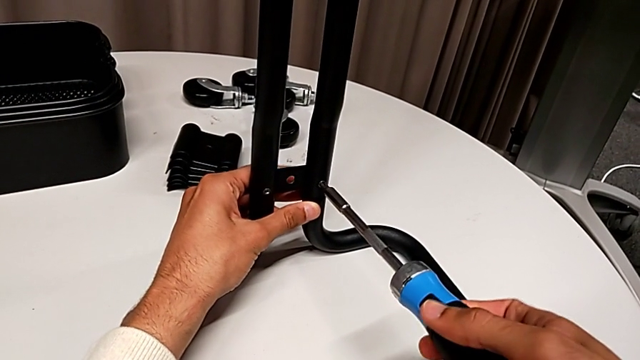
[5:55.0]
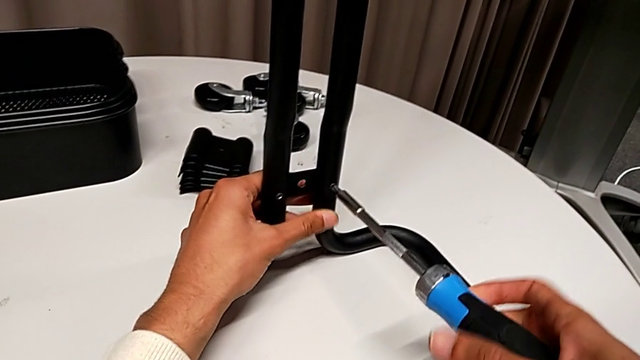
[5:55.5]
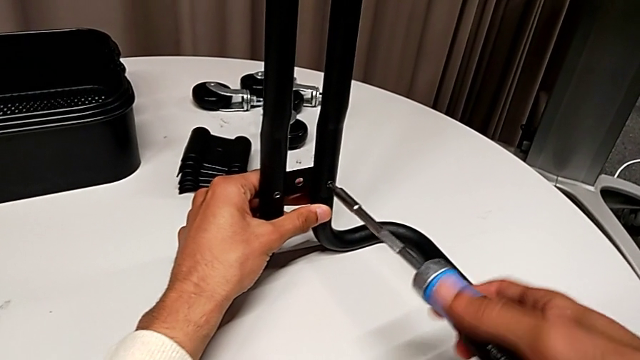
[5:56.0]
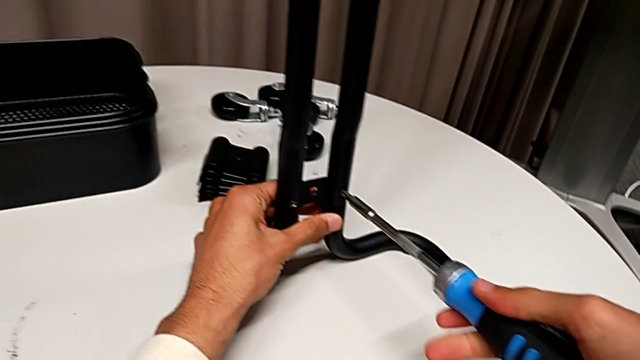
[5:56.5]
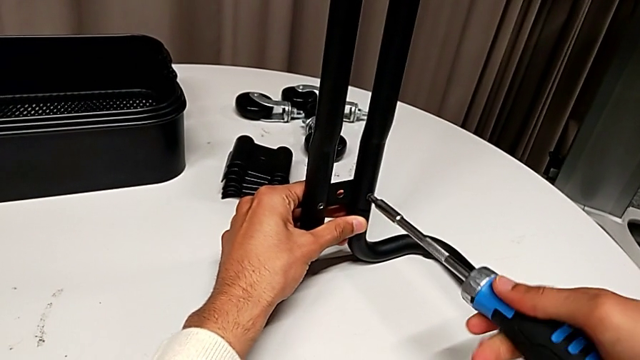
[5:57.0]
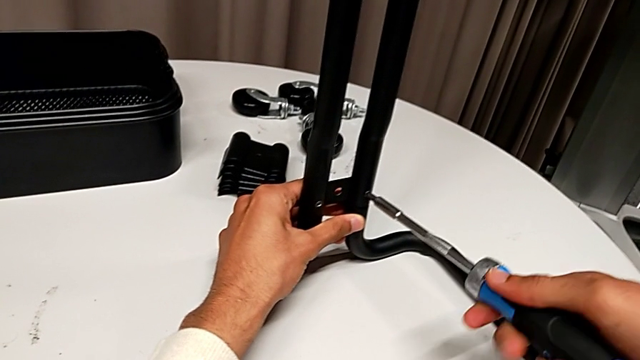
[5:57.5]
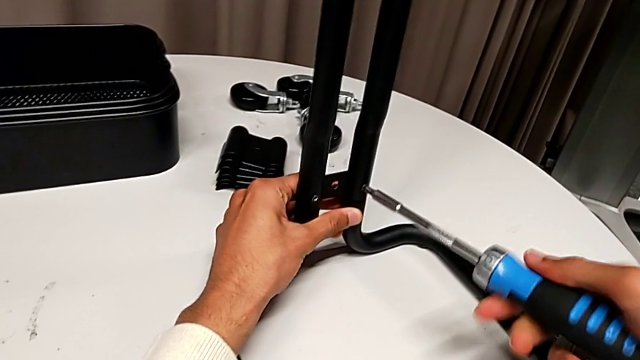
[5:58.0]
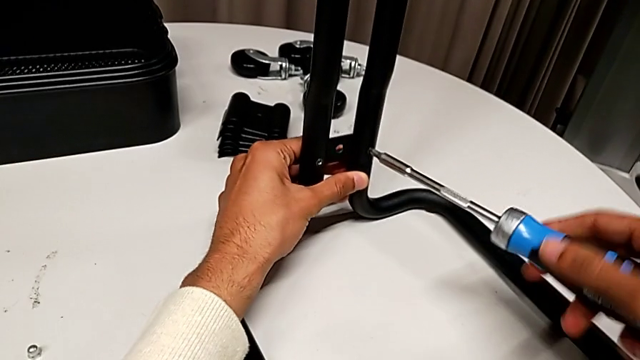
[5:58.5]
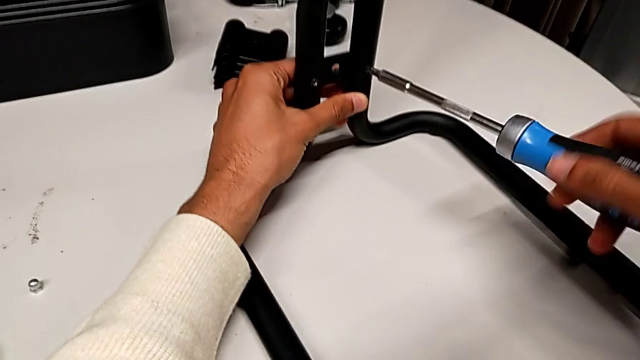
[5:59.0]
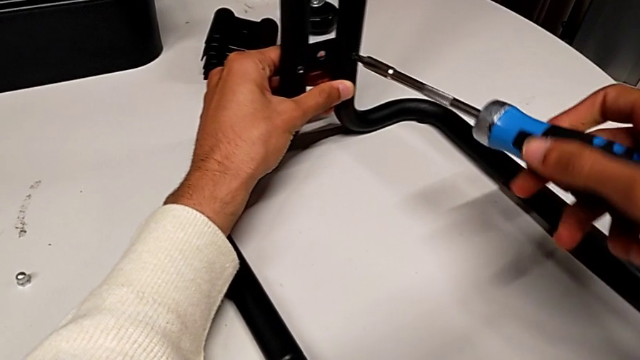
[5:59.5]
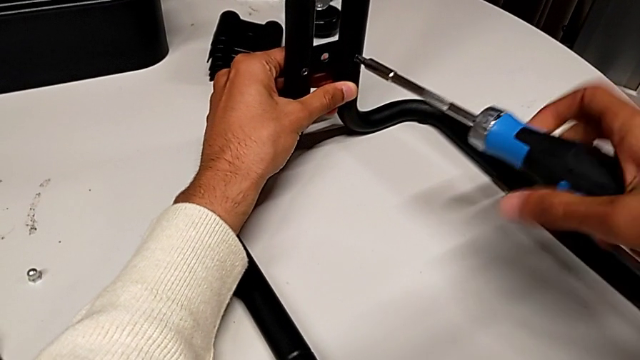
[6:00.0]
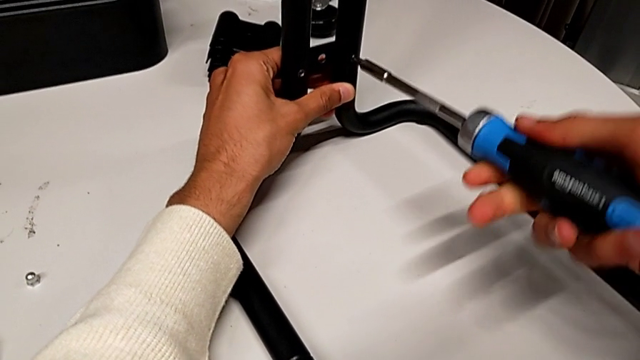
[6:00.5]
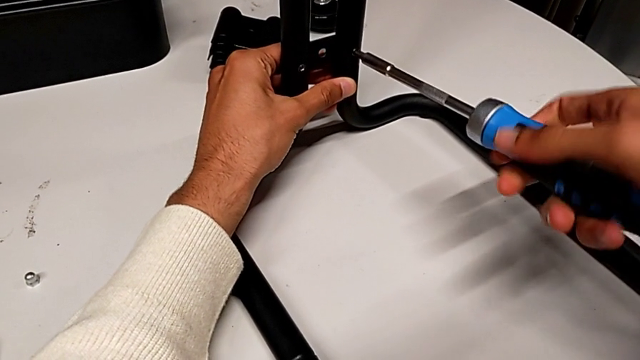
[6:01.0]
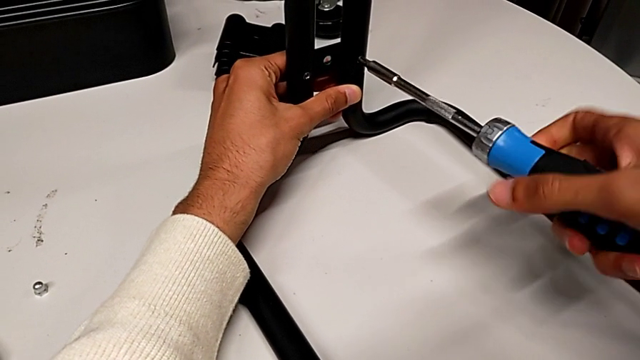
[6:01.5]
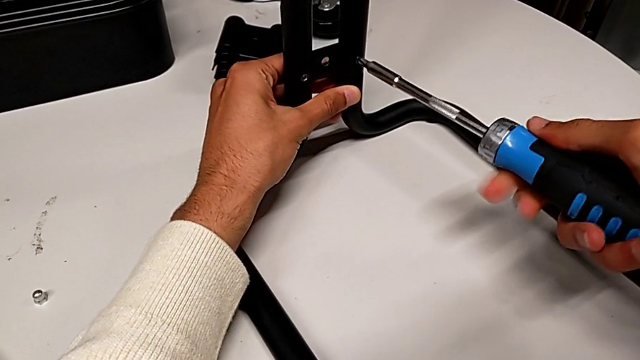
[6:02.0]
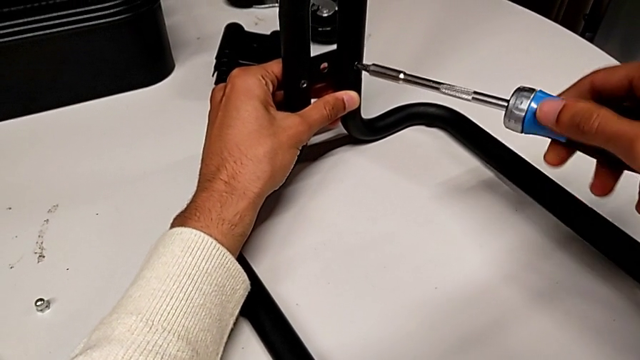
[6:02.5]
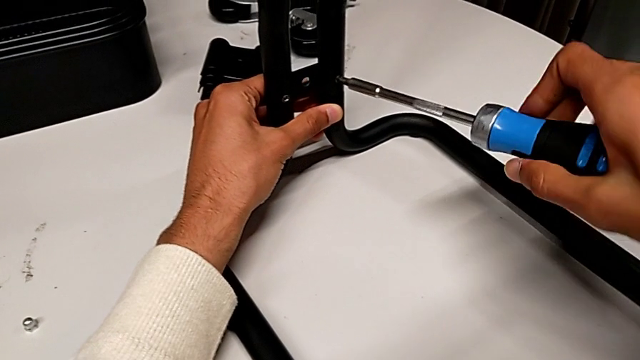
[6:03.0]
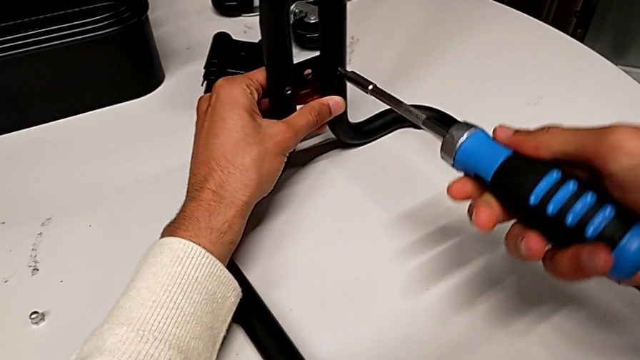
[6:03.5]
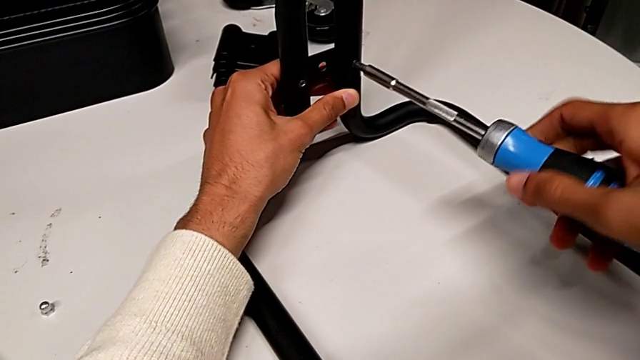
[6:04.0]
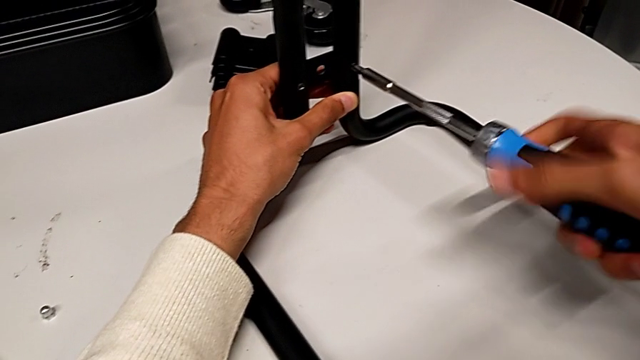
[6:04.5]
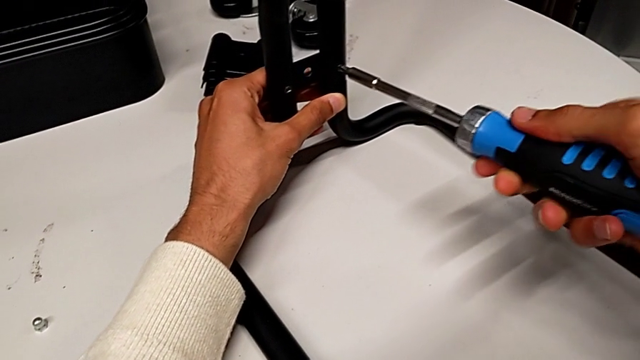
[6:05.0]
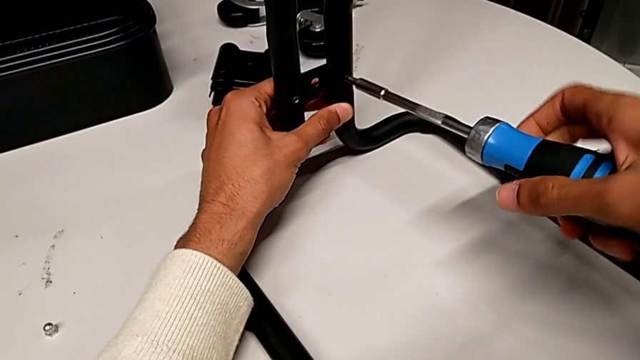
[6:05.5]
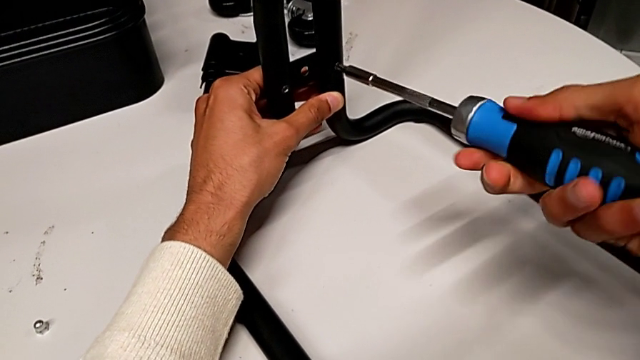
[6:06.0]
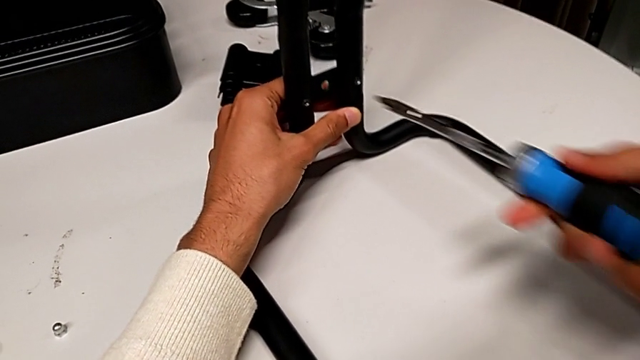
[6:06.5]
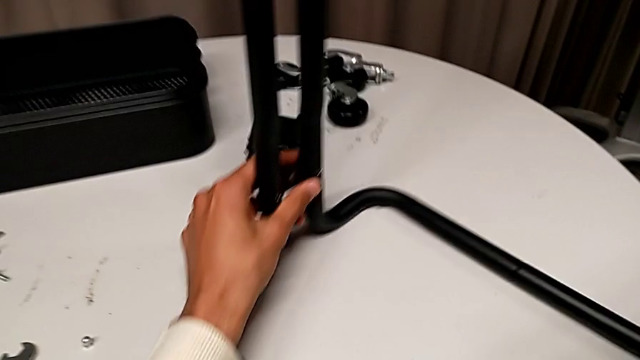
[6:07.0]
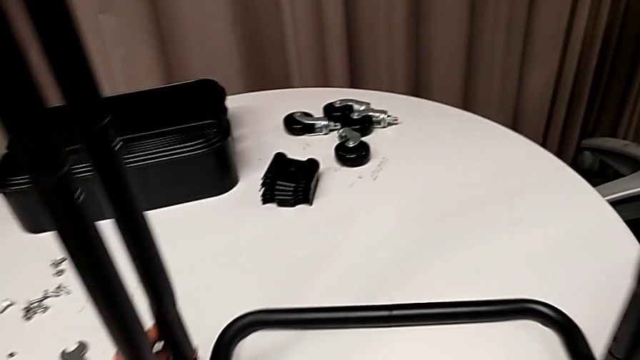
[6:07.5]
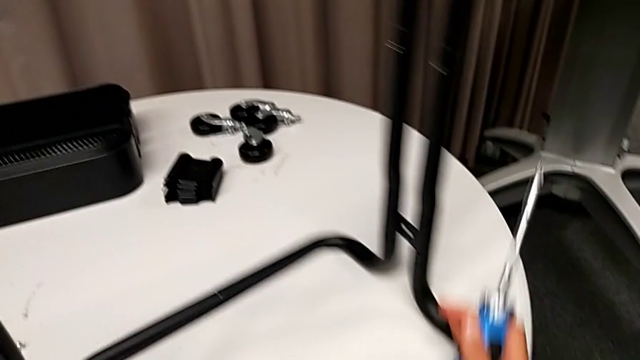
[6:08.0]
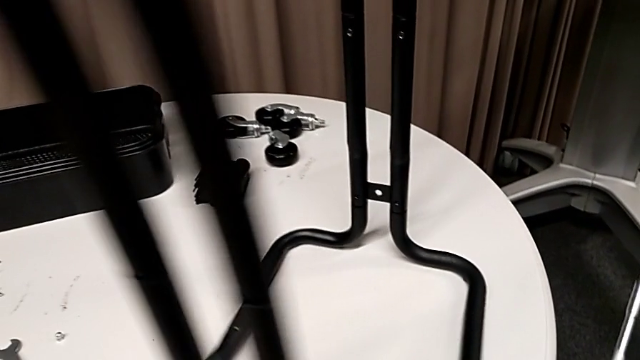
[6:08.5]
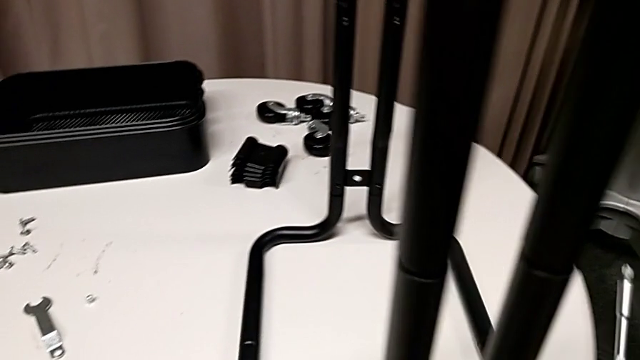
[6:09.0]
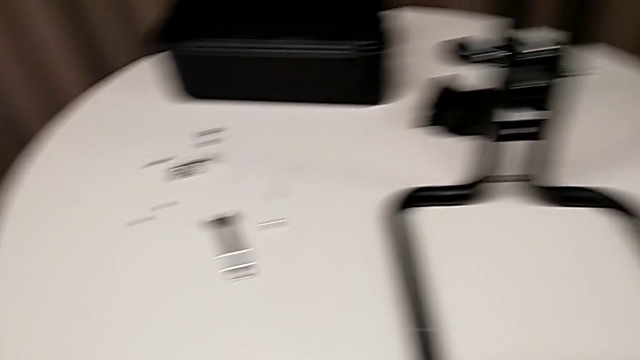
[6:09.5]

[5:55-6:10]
The camera wearer is assembling the sidebars into the base frame. They keep screwing the second screw and rotate the whole utility cart.

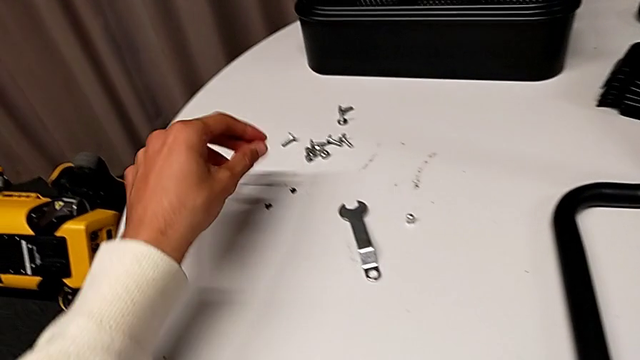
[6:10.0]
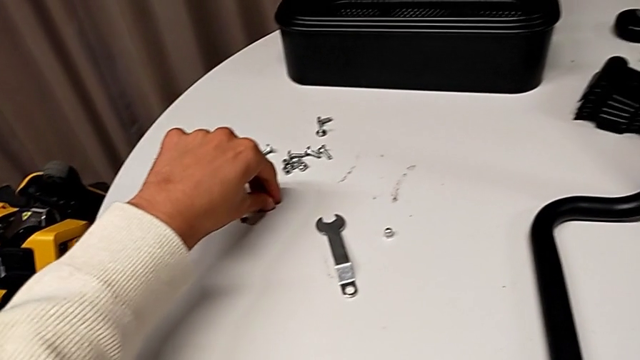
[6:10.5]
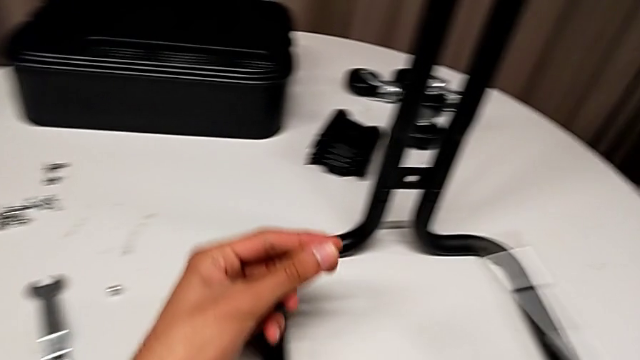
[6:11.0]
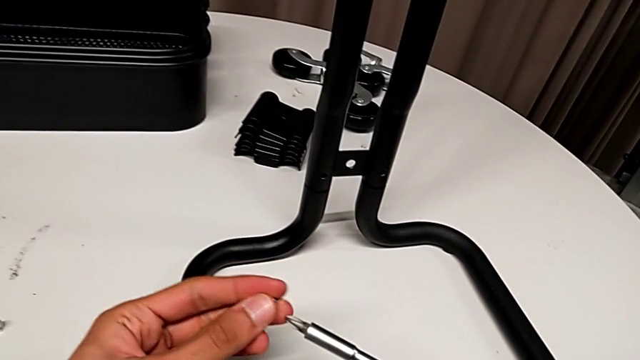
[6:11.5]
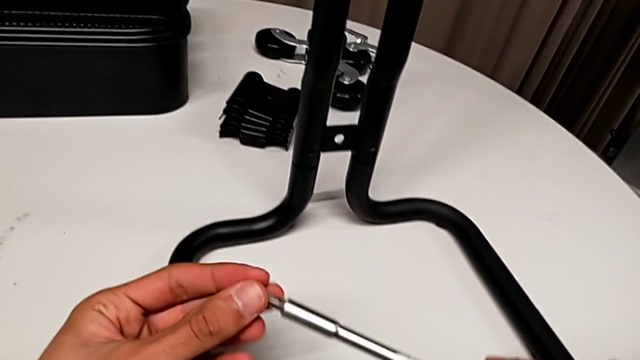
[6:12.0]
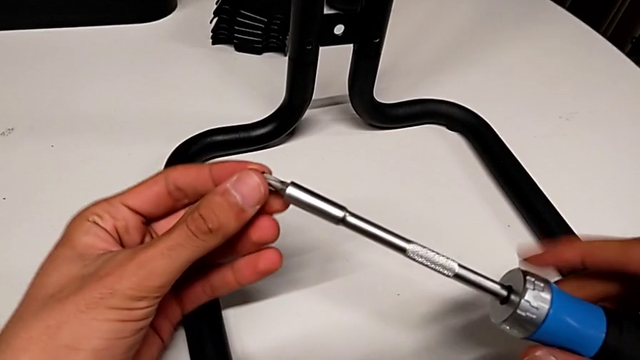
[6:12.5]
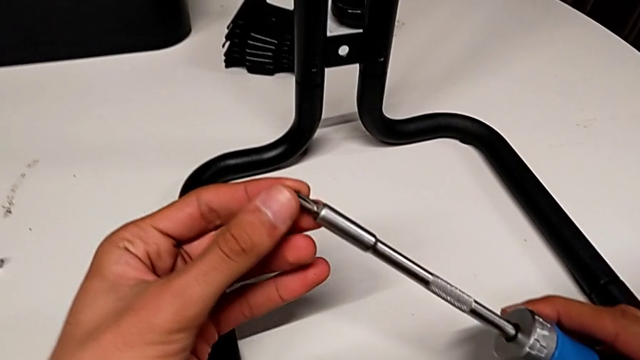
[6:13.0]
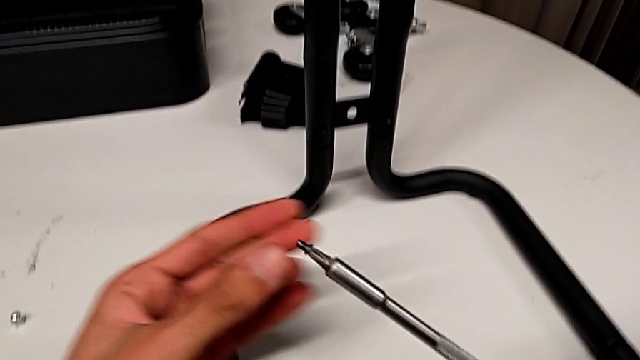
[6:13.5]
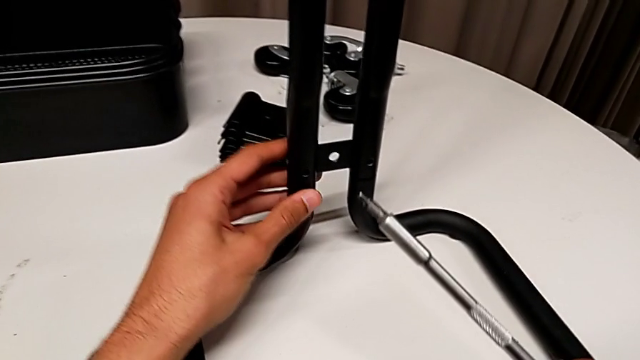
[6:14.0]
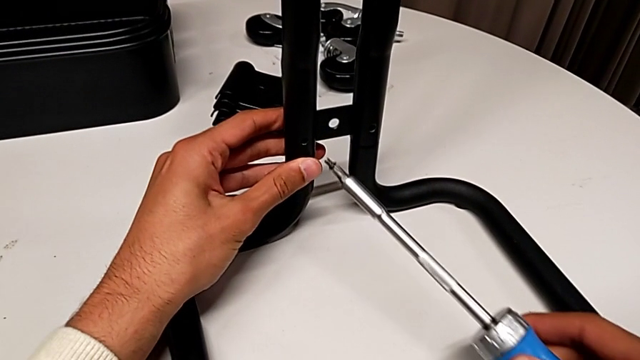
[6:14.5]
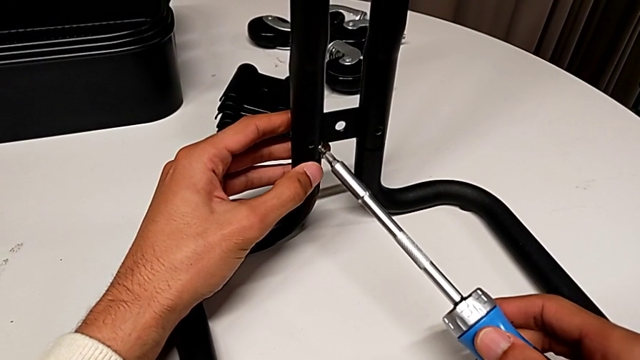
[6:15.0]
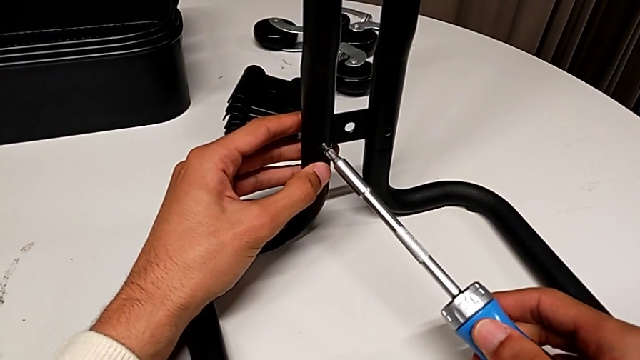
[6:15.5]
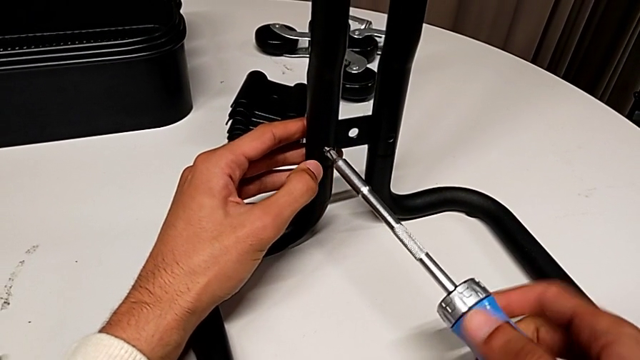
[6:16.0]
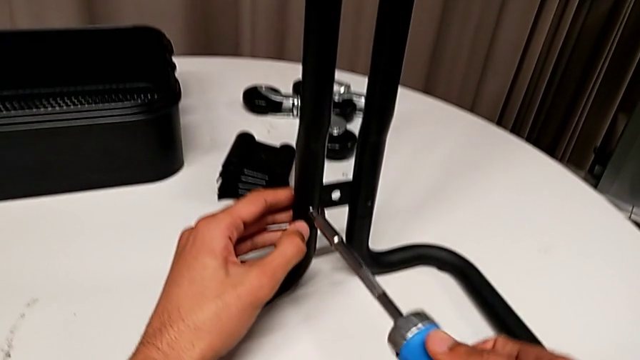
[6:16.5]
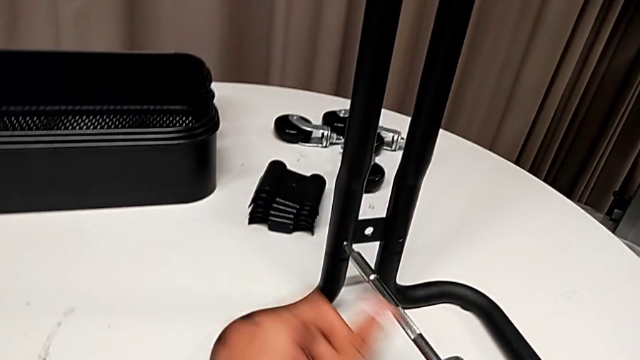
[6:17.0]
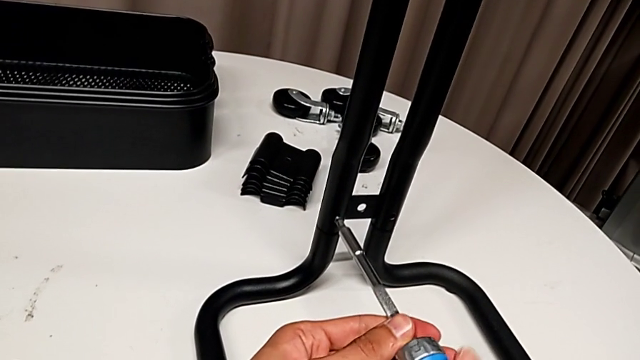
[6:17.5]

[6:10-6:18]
The camera wearer is assembling the sidebars into the base frame. They grab the screw, insert it and begin to screw the first screw.
